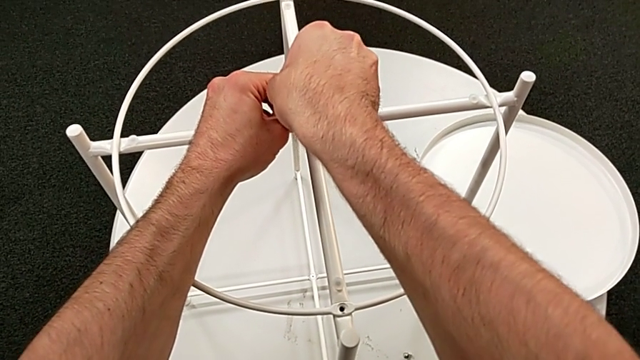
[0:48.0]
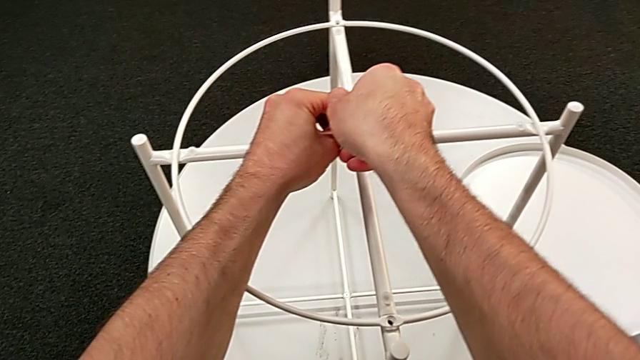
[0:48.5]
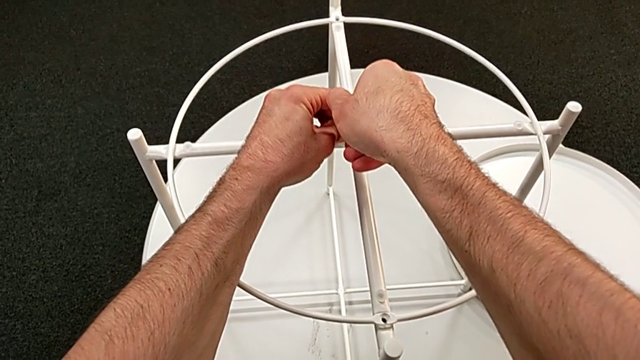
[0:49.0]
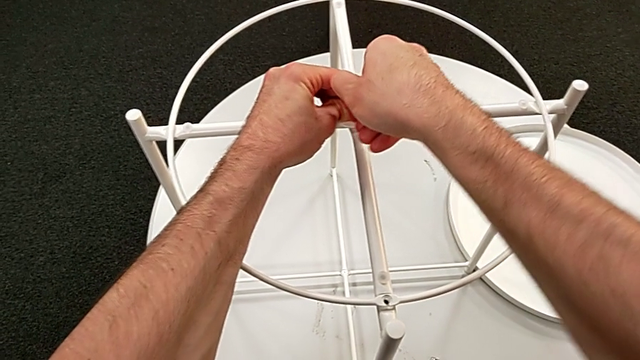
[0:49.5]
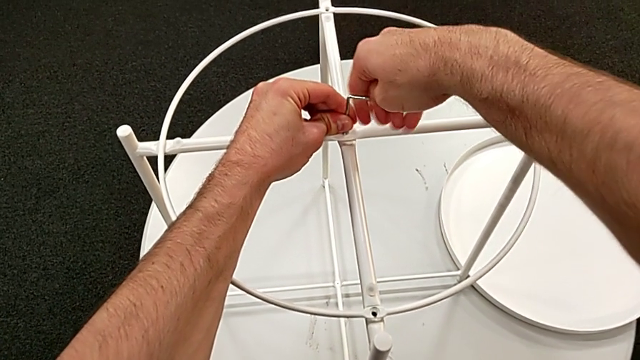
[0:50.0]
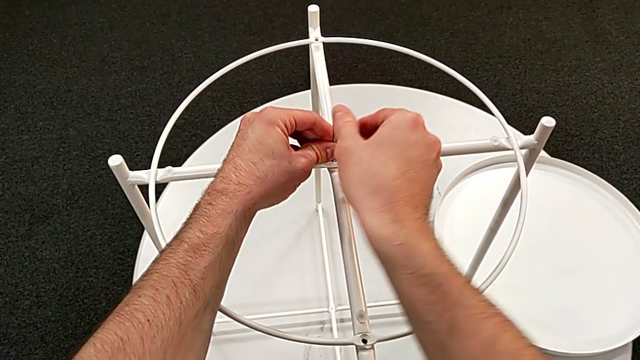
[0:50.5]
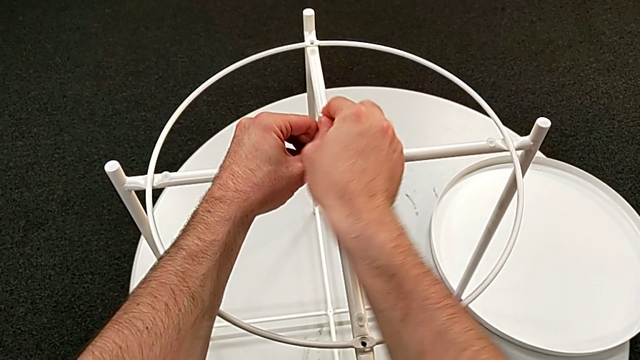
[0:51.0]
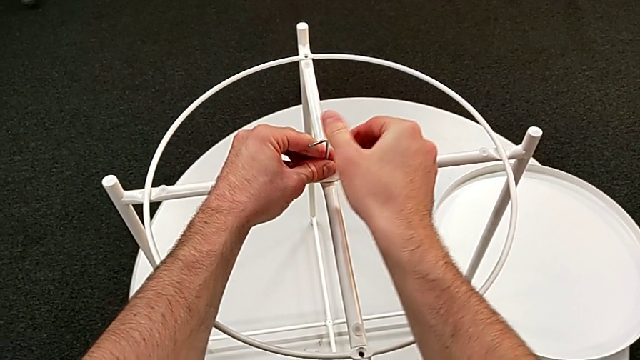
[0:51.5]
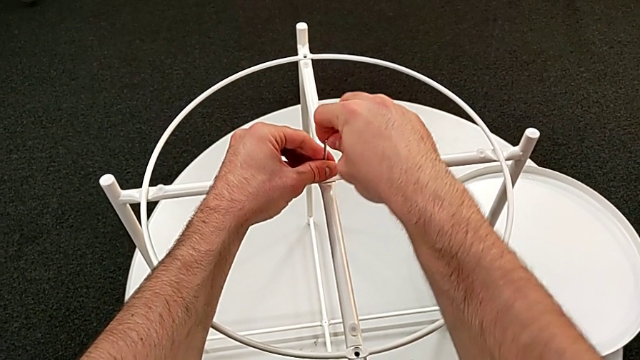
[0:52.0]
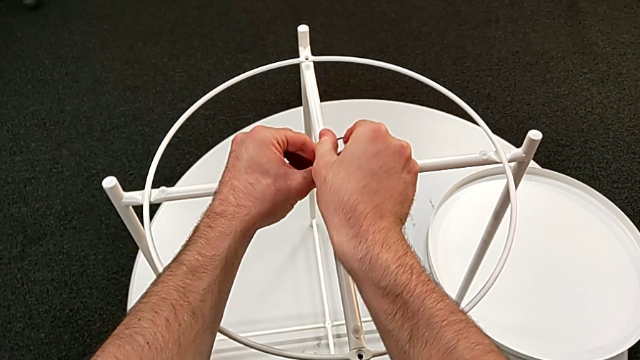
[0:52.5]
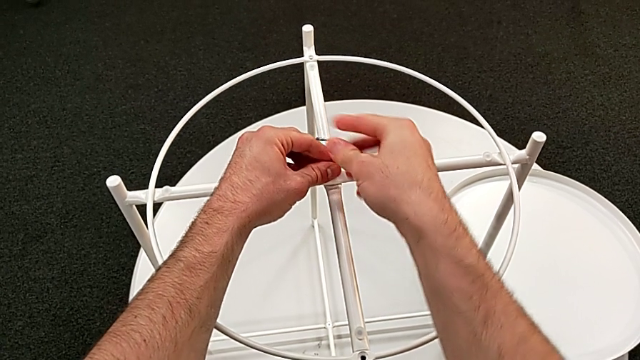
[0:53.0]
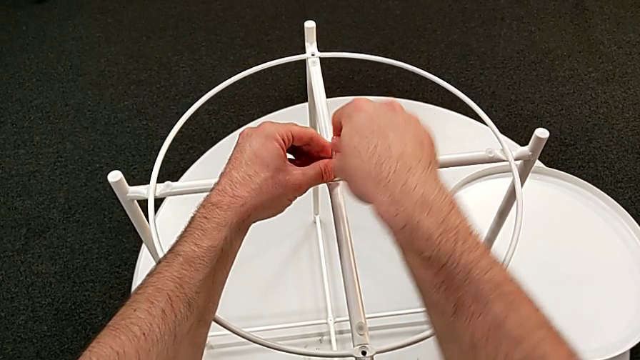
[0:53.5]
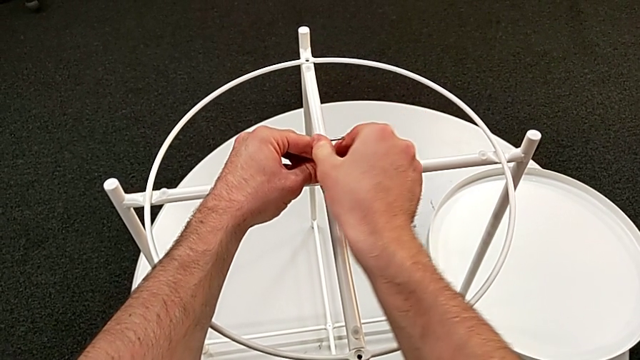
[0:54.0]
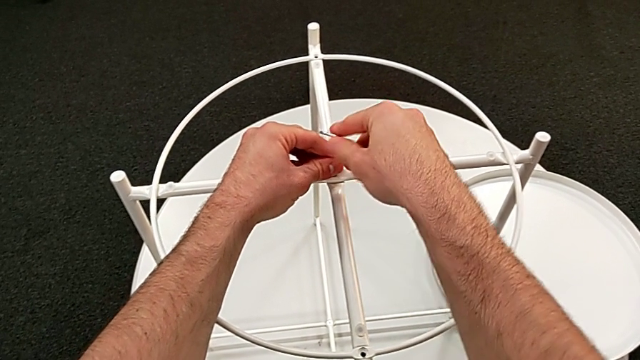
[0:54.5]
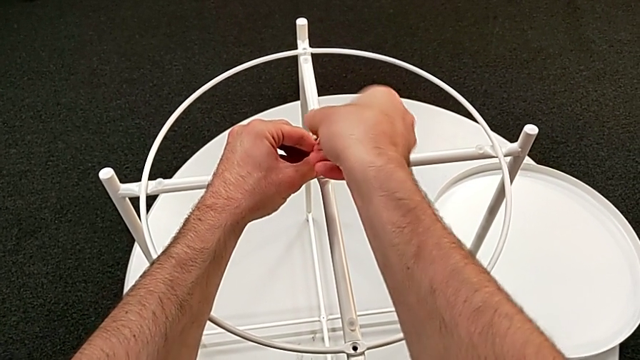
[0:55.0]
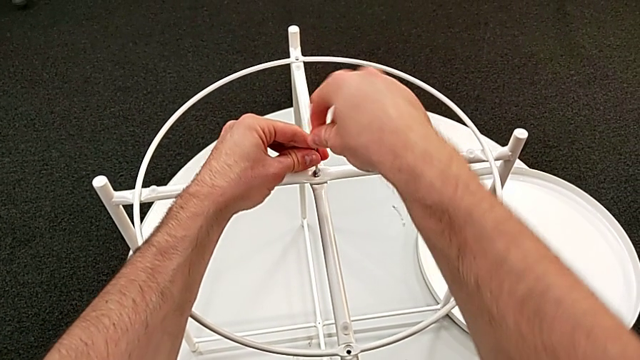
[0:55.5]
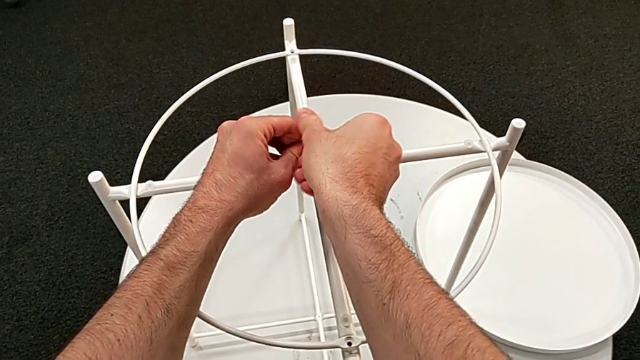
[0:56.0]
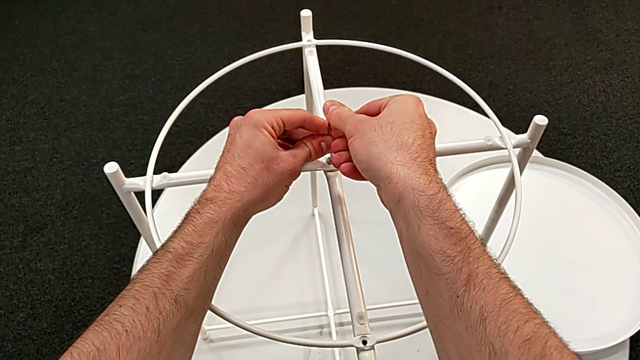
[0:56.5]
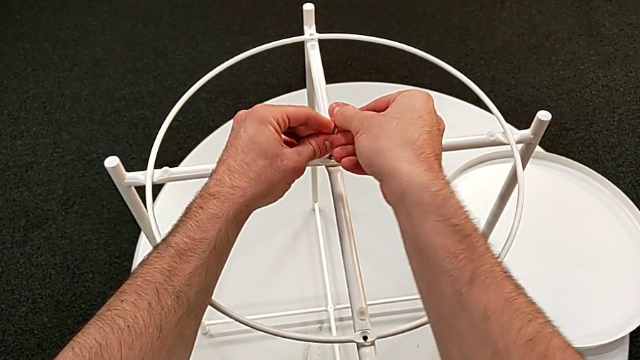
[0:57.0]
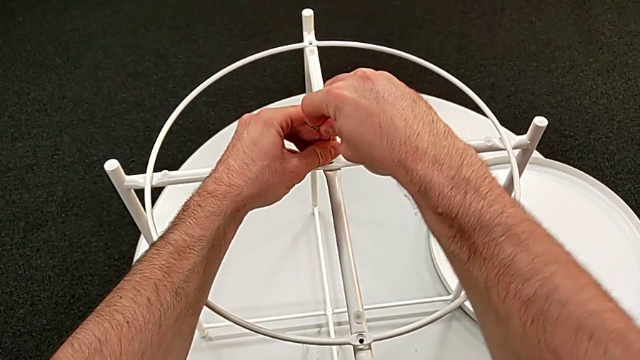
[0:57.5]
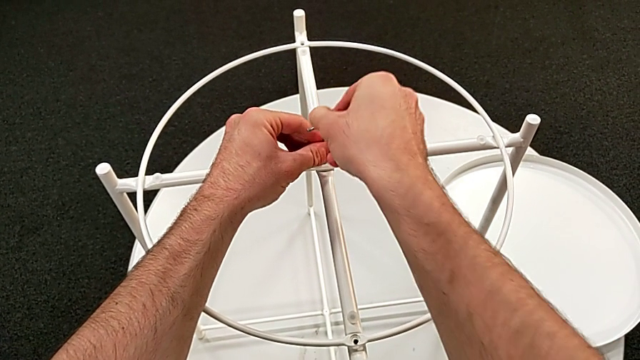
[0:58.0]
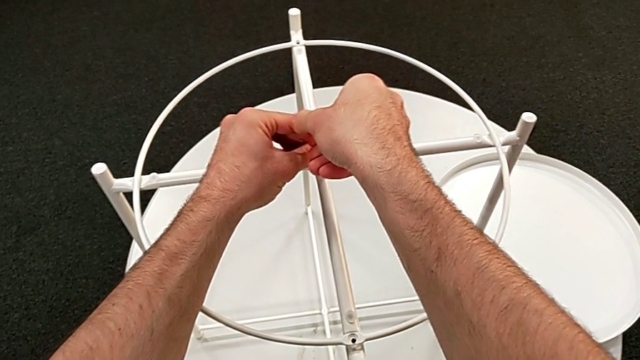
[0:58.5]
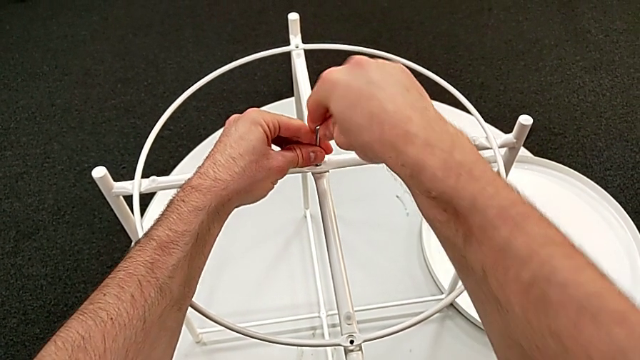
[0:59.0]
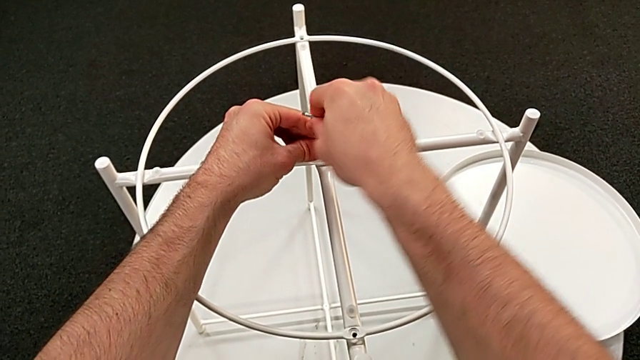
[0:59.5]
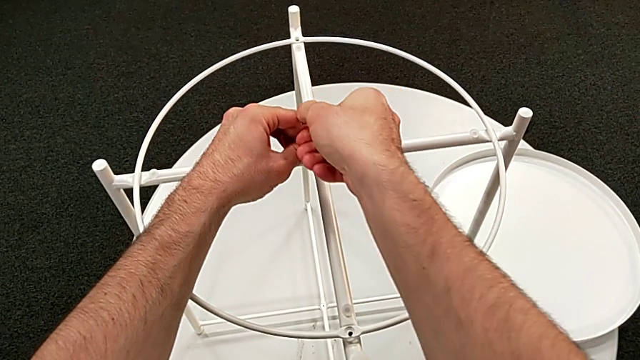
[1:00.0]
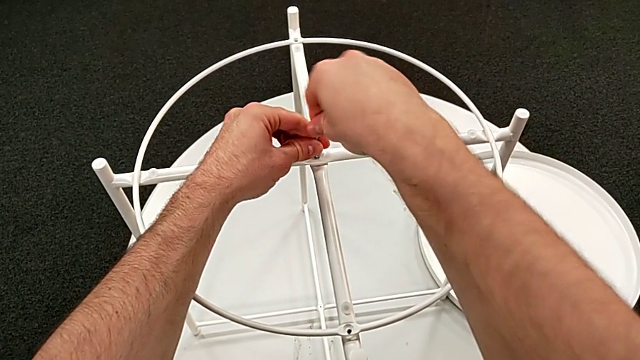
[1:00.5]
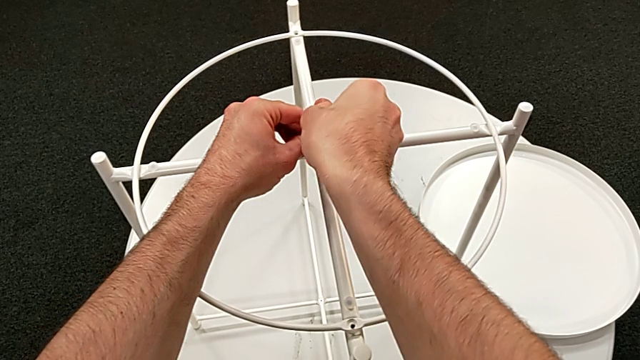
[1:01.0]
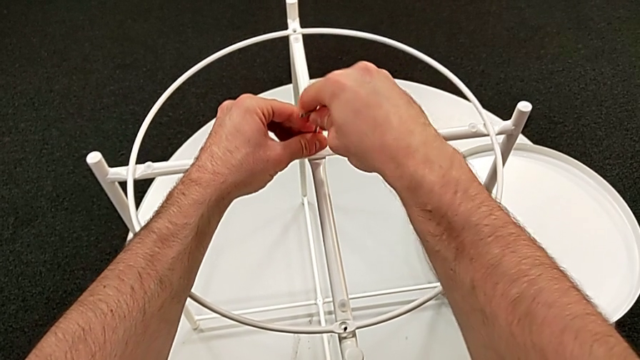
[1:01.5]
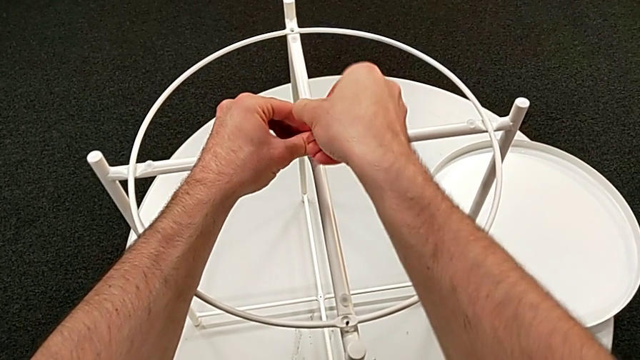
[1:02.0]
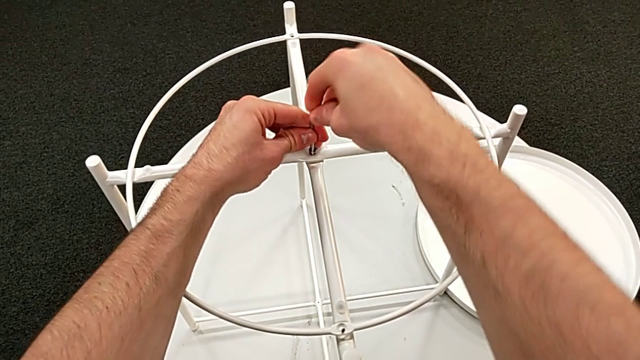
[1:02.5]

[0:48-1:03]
The camera wearer is disassembling the table's circle. They begin to unscrew the hex socket head.

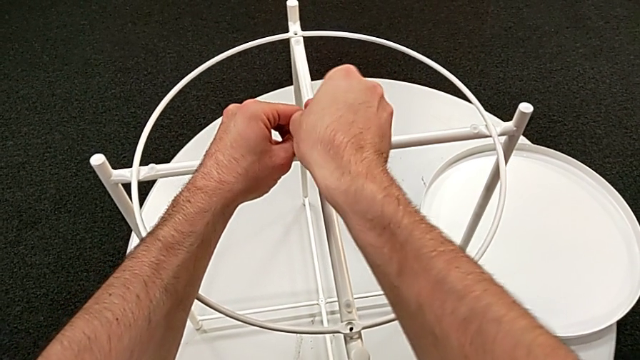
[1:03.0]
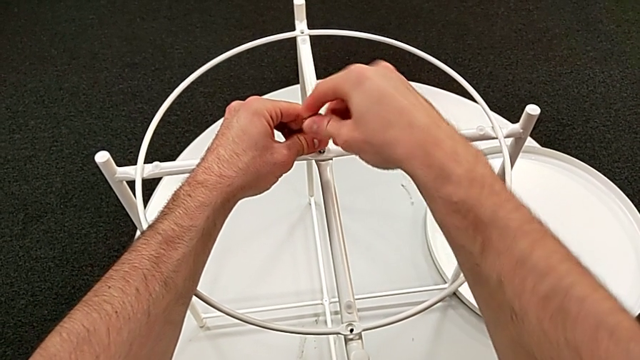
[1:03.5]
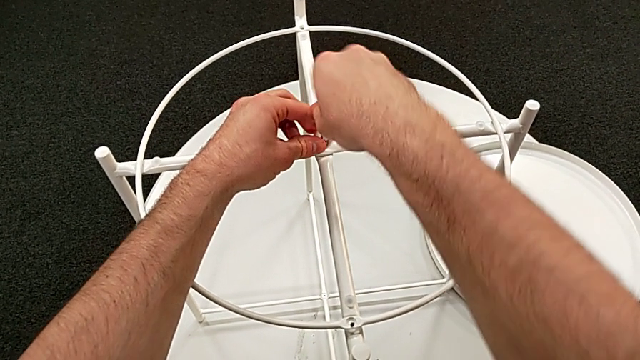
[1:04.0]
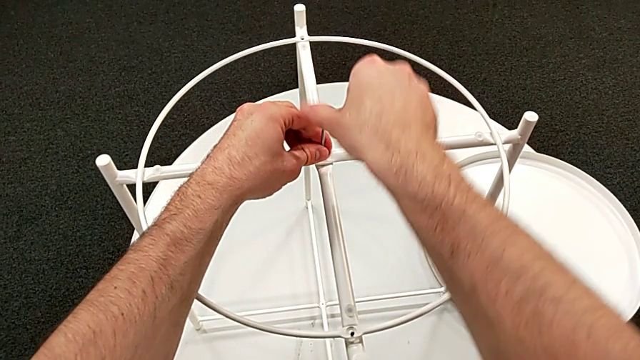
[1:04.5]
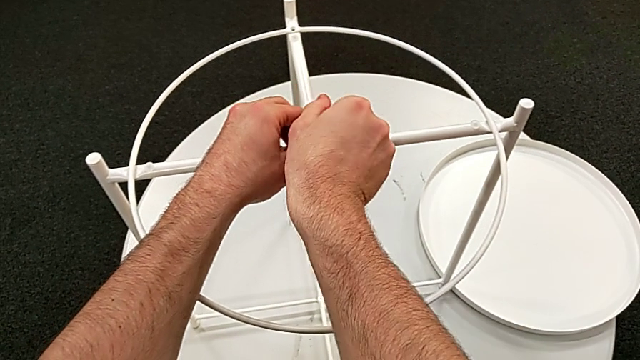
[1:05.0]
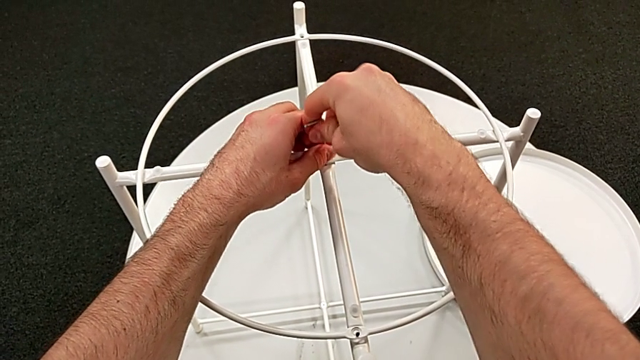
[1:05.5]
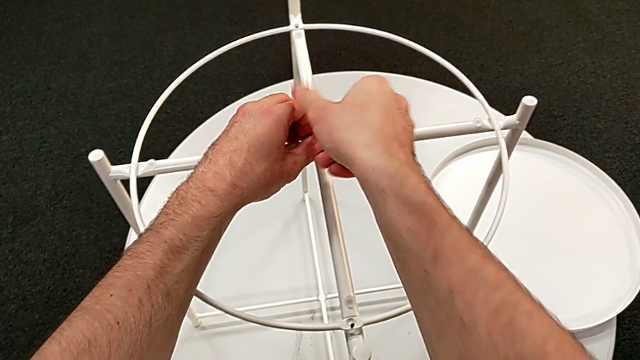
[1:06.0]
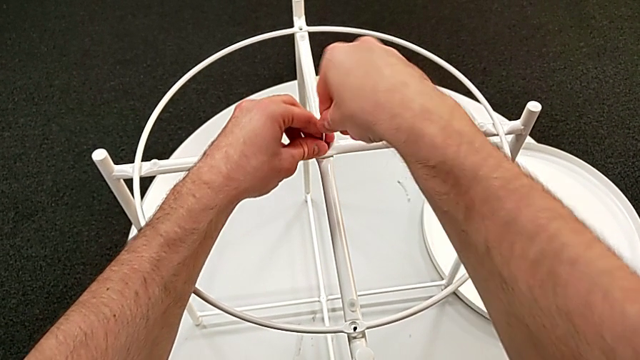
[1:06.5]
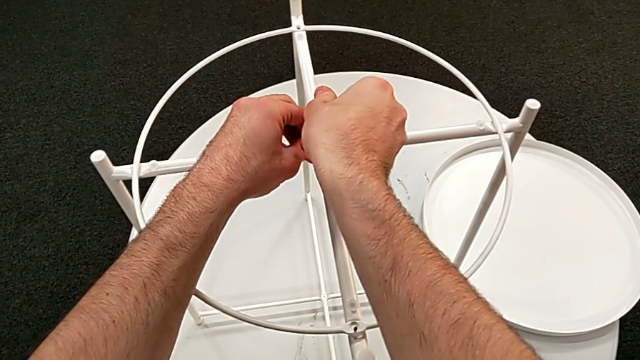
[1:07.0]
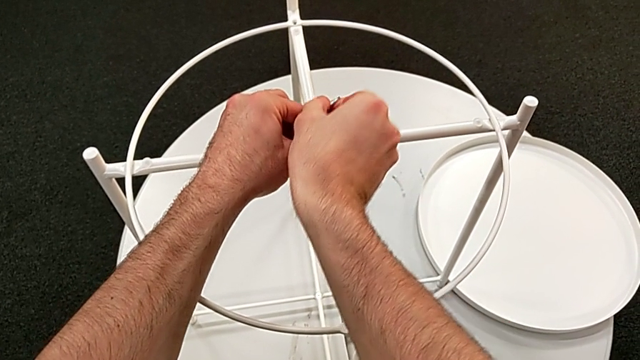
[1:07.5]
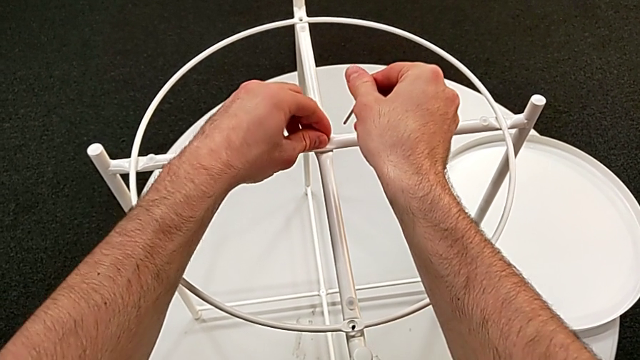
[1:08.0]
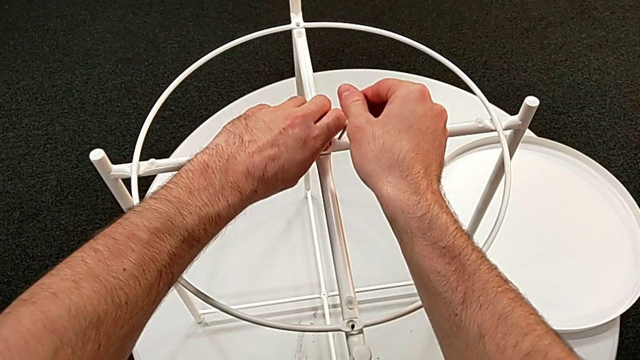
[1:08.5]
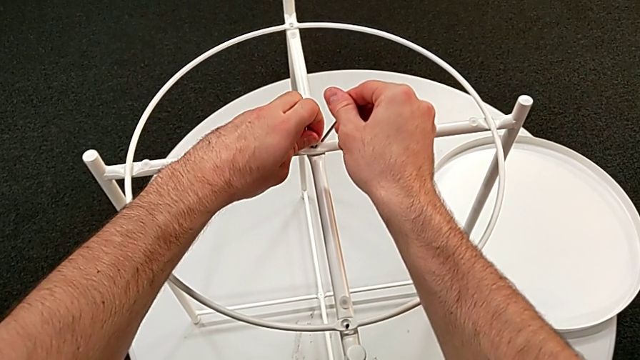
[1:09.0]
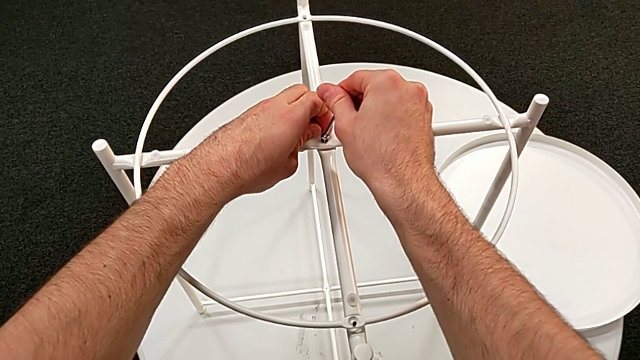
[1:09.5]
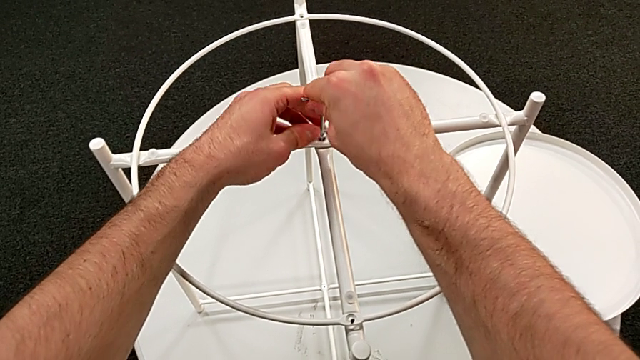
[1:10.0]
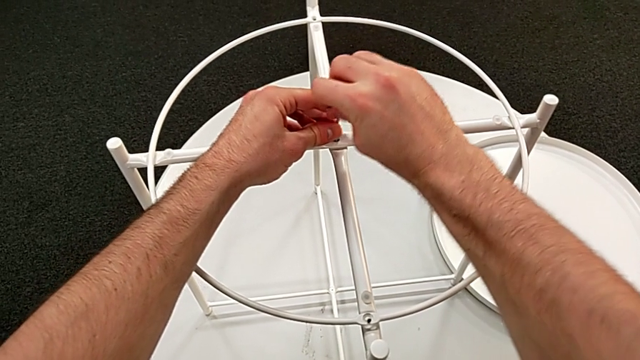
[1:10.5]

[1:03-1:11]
The camera wearer is disassembling the table's circle. They keep unscrewing the hex socket head, withdraw the Allen wrench with the right hand, unscrew the hex socket head with the left hand and insert the Allen wrench.
